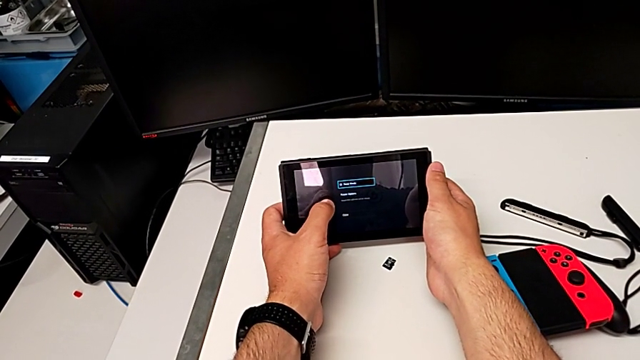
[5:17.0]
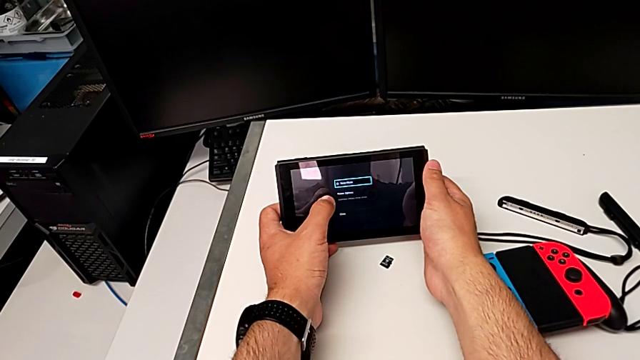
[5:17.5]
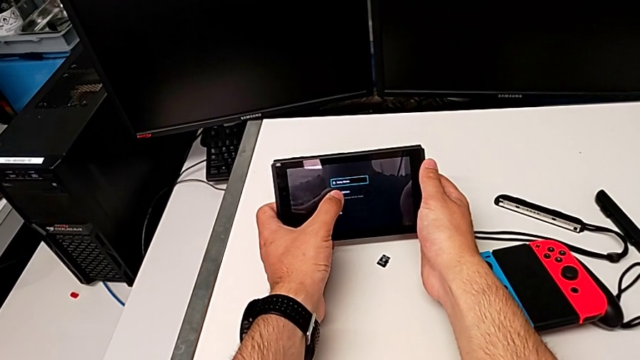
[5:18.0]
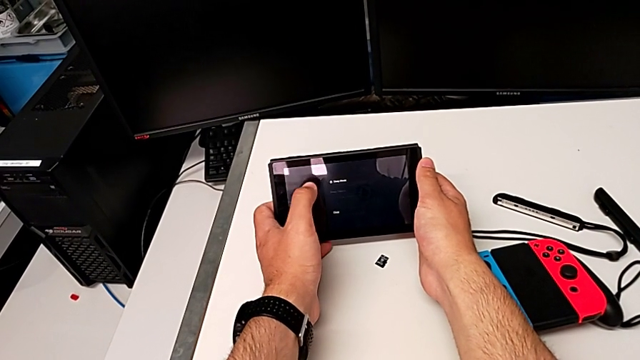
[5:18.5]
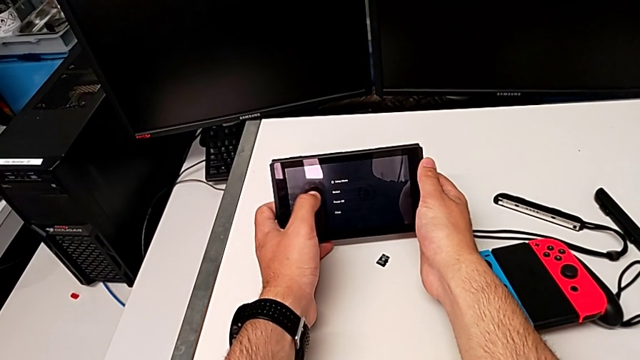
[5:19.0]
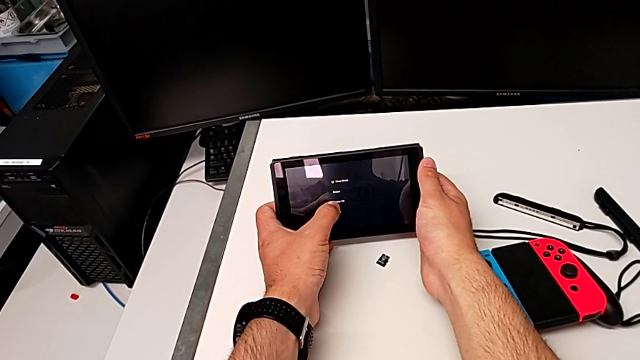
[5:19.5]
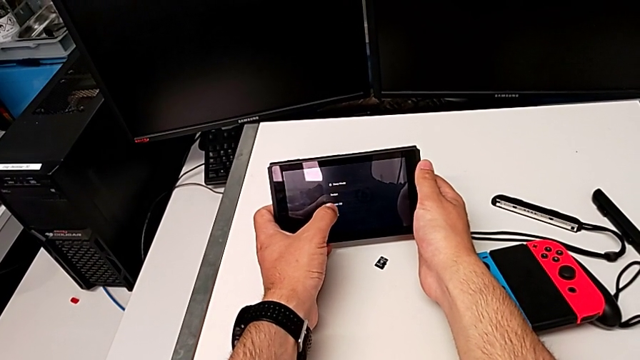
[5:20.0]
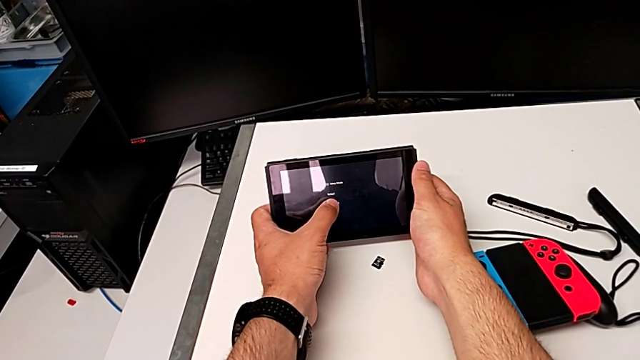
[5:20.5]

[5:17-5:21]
The camera wearer is turning off their Nintendo Switch. They touch the Nintendo Switch.
